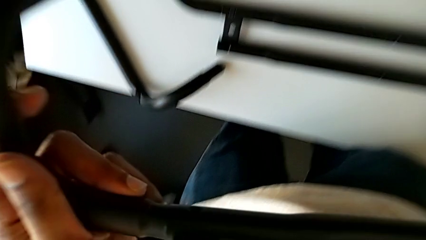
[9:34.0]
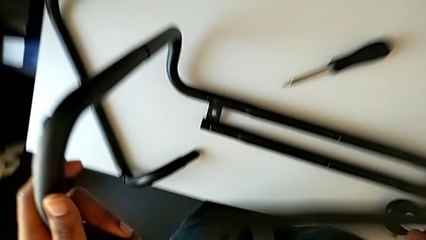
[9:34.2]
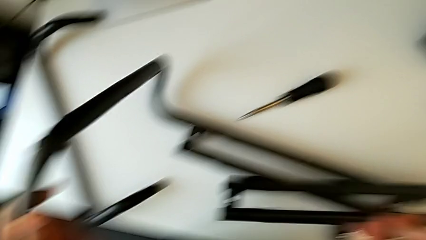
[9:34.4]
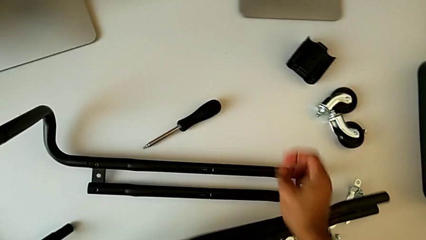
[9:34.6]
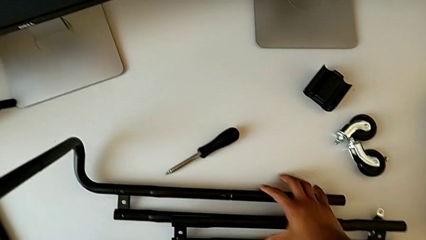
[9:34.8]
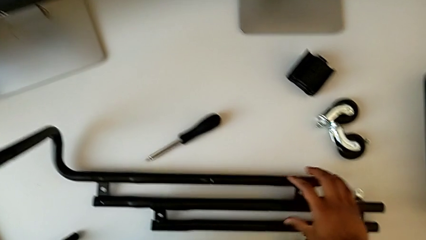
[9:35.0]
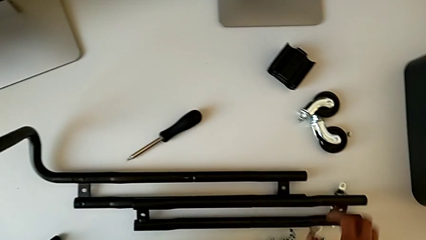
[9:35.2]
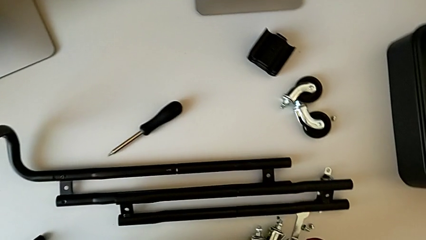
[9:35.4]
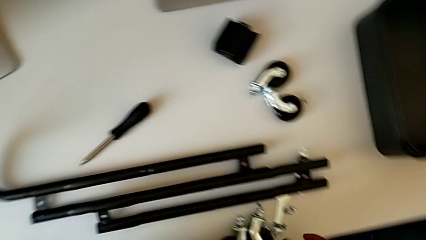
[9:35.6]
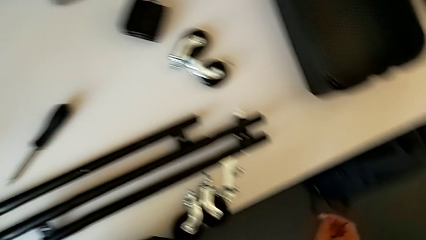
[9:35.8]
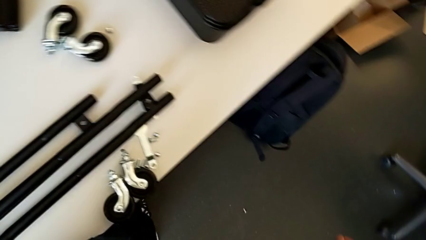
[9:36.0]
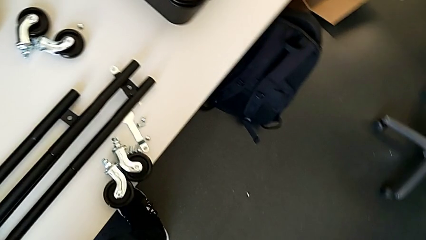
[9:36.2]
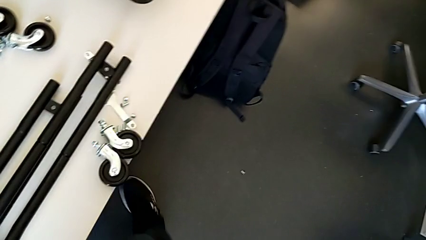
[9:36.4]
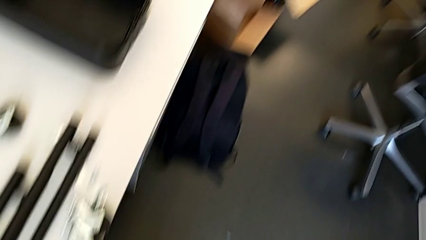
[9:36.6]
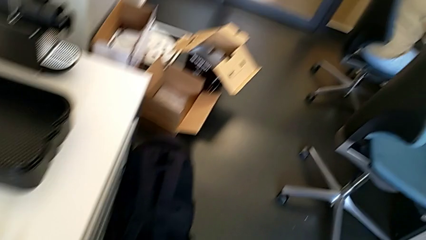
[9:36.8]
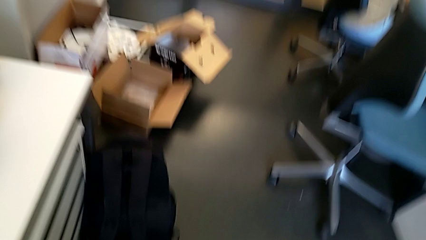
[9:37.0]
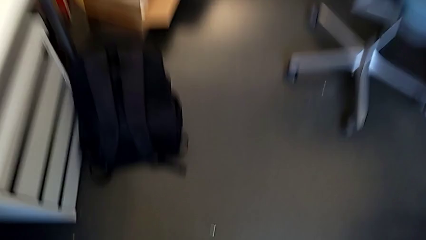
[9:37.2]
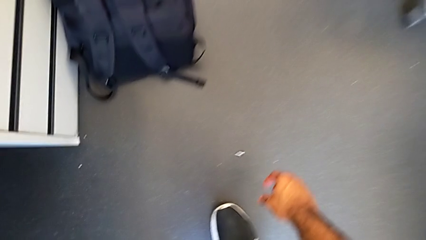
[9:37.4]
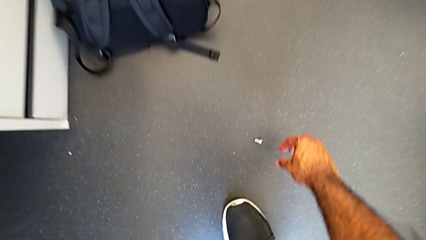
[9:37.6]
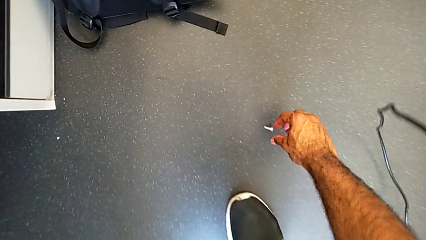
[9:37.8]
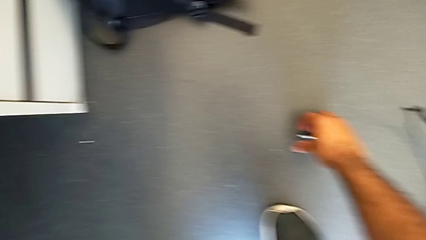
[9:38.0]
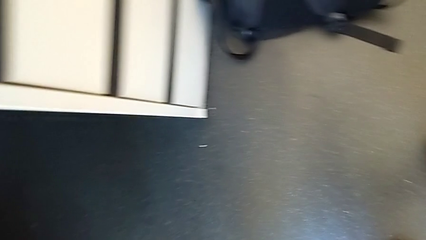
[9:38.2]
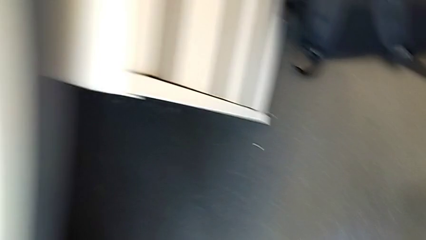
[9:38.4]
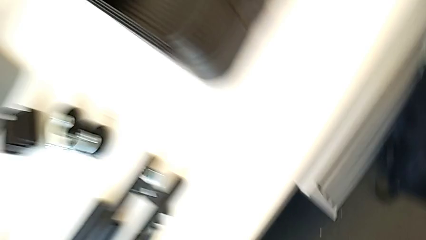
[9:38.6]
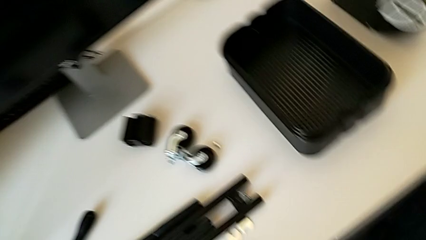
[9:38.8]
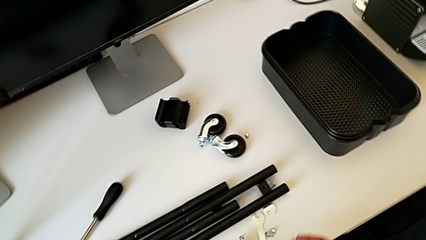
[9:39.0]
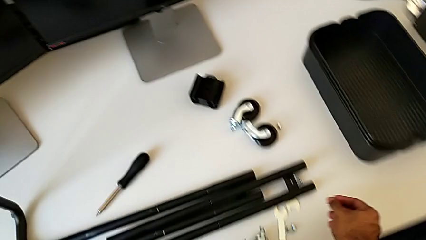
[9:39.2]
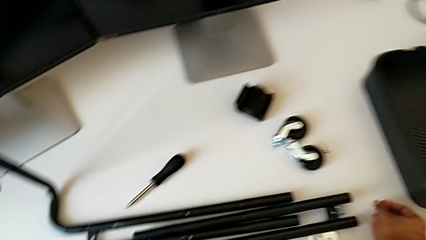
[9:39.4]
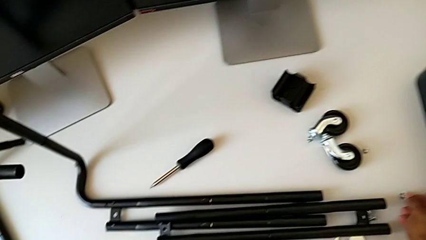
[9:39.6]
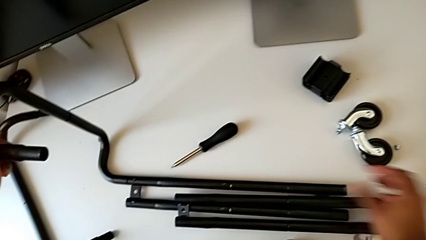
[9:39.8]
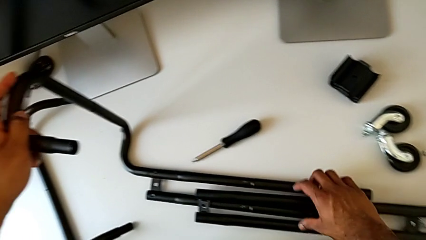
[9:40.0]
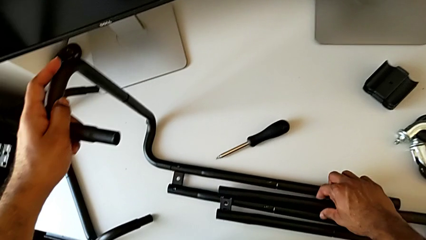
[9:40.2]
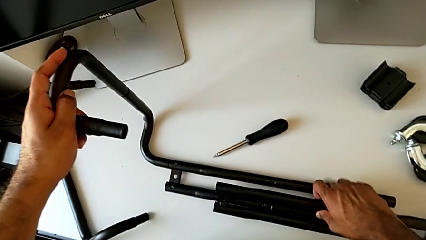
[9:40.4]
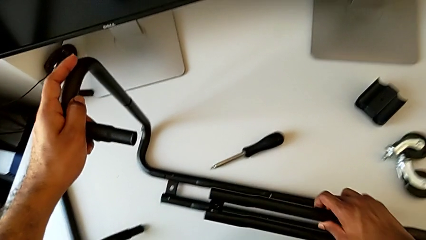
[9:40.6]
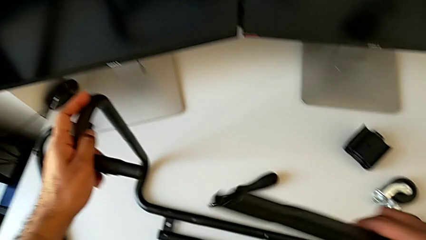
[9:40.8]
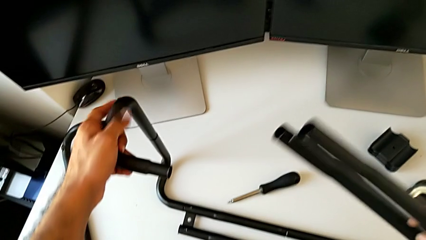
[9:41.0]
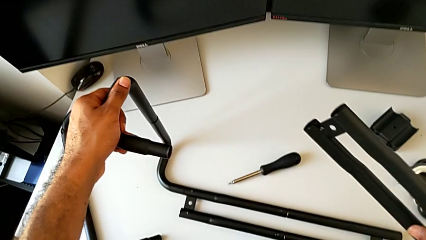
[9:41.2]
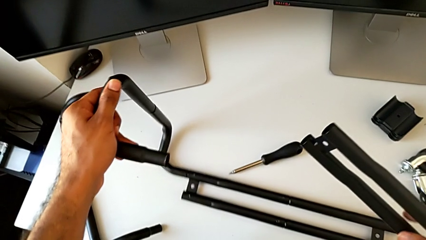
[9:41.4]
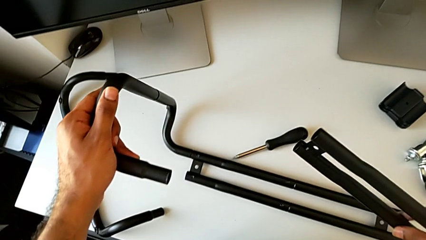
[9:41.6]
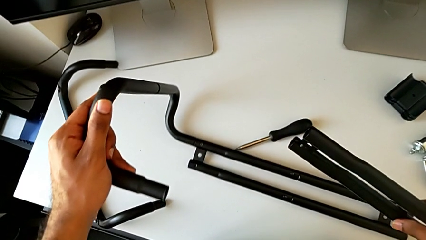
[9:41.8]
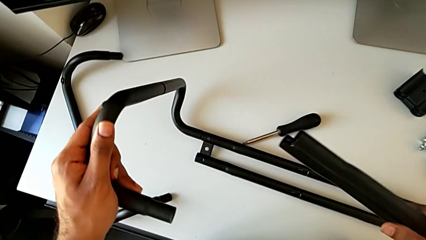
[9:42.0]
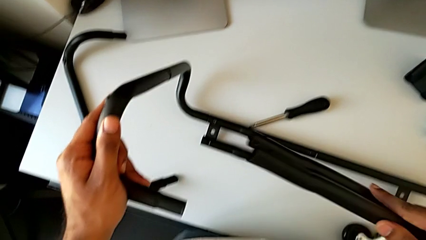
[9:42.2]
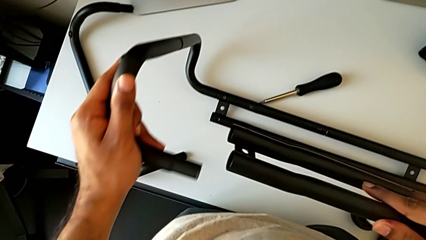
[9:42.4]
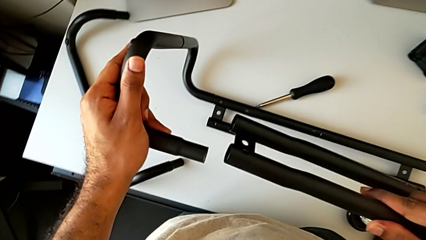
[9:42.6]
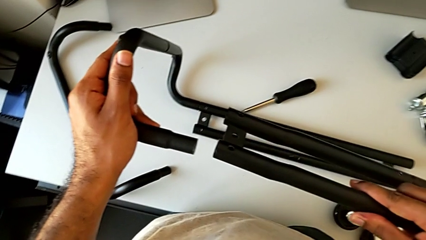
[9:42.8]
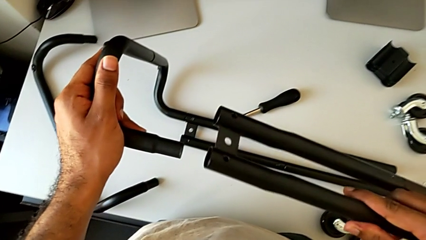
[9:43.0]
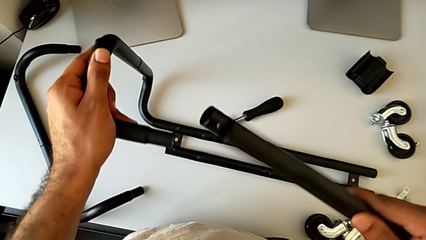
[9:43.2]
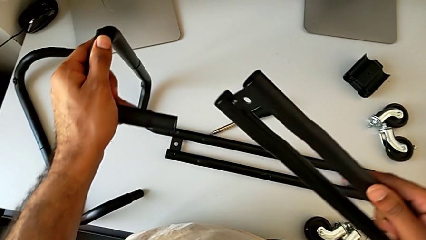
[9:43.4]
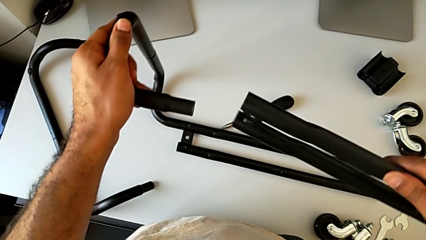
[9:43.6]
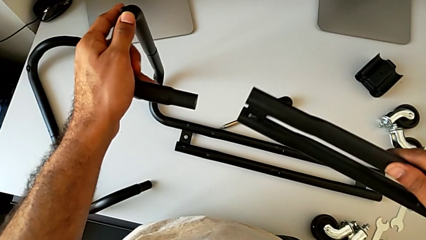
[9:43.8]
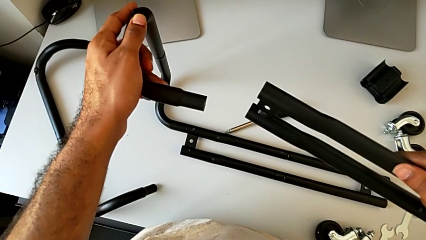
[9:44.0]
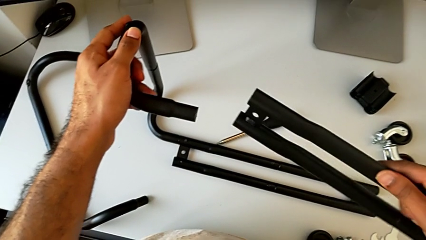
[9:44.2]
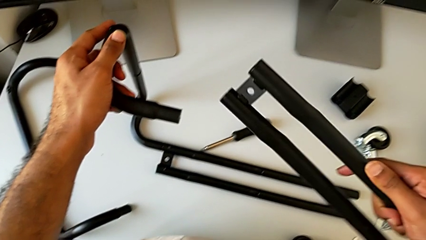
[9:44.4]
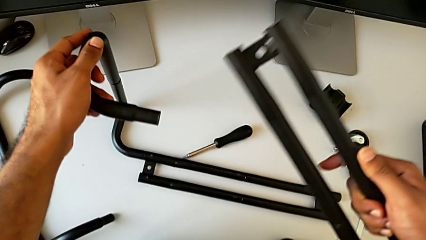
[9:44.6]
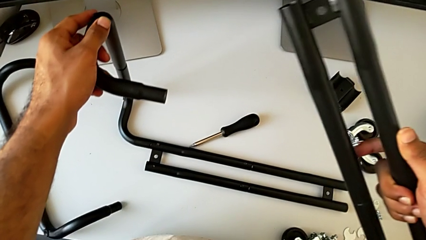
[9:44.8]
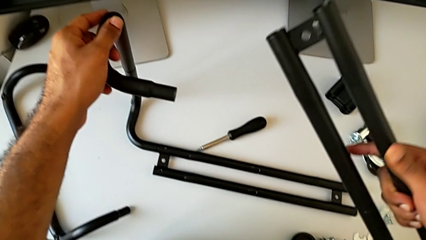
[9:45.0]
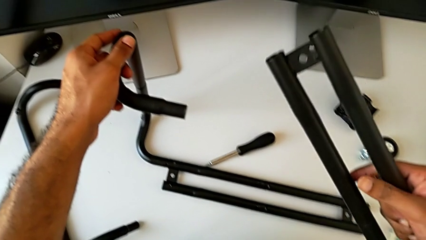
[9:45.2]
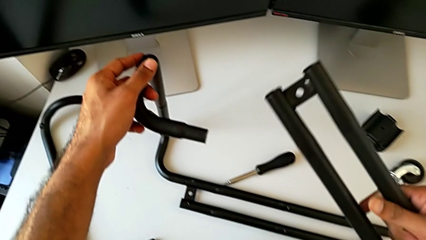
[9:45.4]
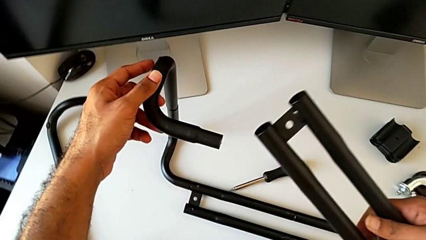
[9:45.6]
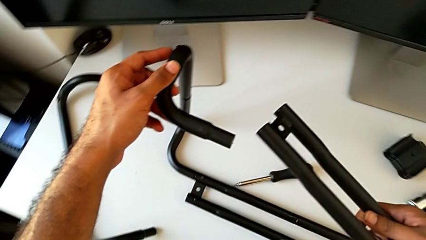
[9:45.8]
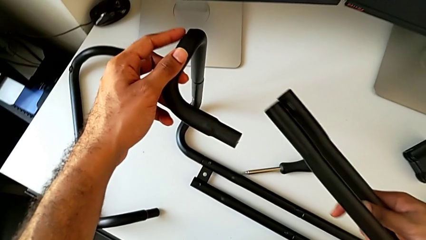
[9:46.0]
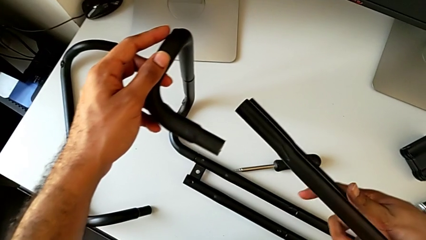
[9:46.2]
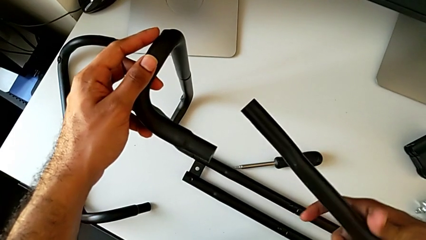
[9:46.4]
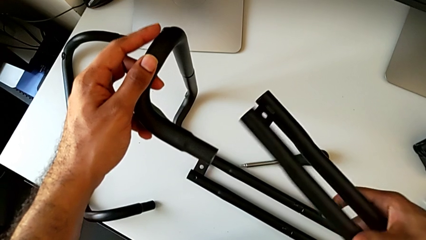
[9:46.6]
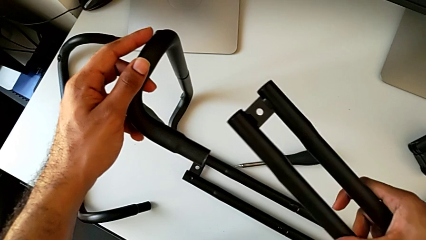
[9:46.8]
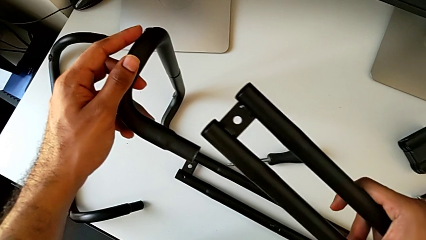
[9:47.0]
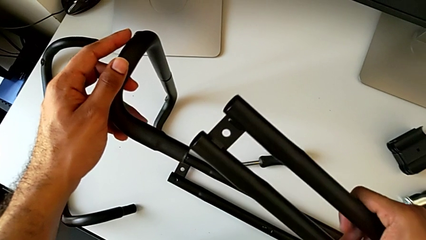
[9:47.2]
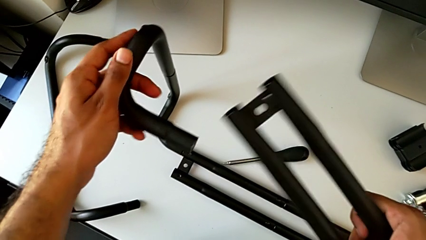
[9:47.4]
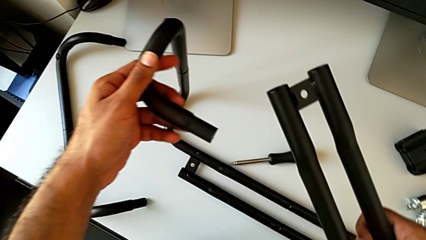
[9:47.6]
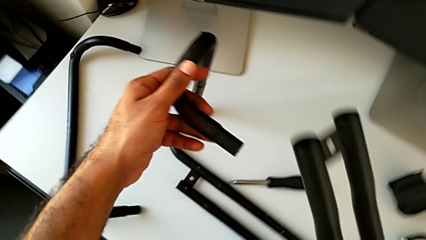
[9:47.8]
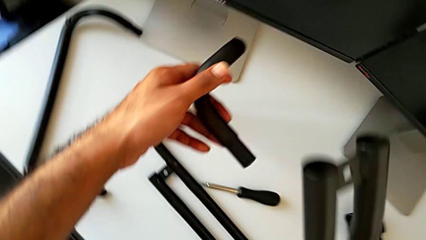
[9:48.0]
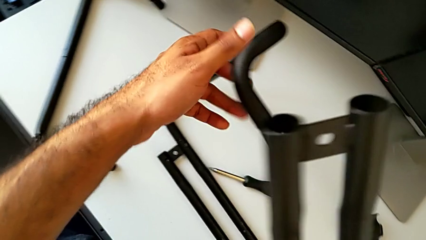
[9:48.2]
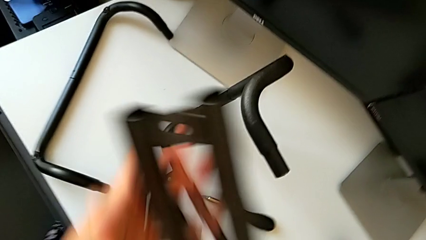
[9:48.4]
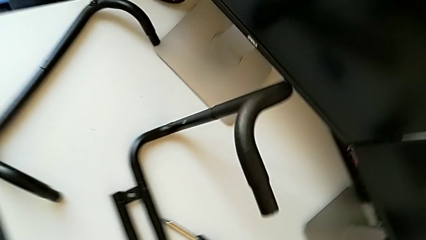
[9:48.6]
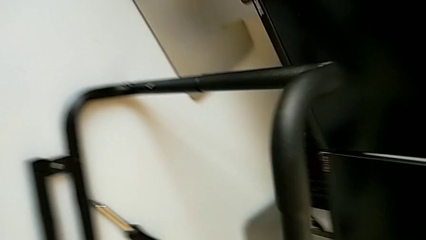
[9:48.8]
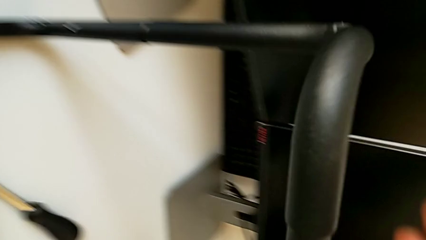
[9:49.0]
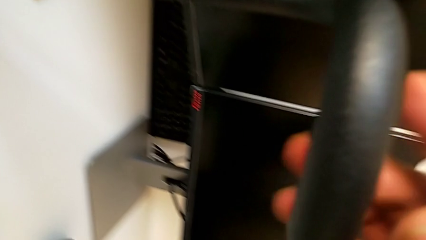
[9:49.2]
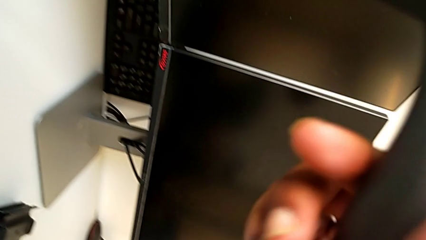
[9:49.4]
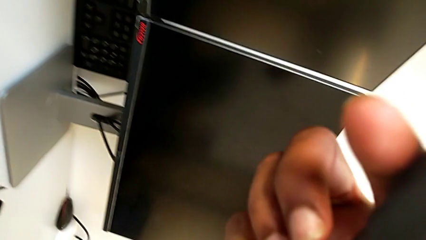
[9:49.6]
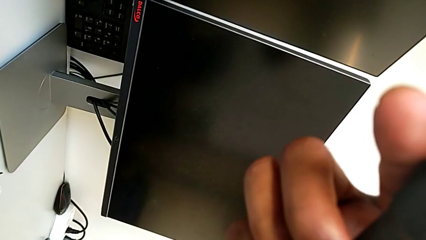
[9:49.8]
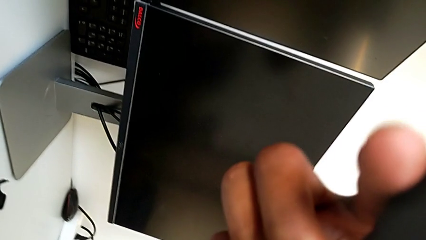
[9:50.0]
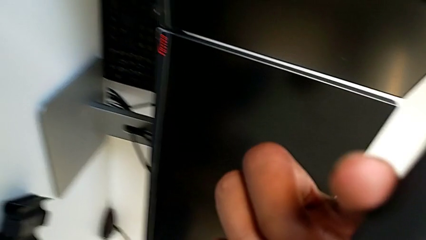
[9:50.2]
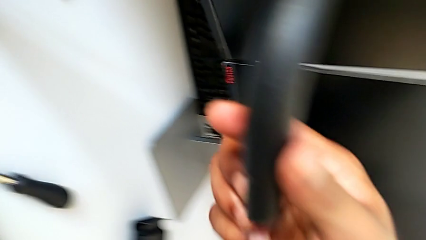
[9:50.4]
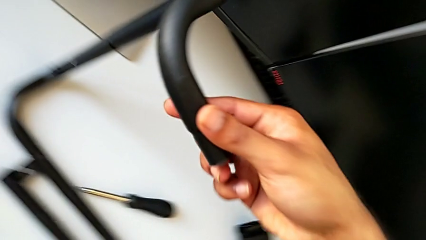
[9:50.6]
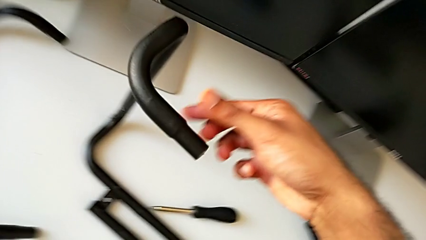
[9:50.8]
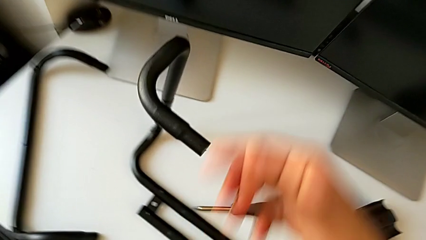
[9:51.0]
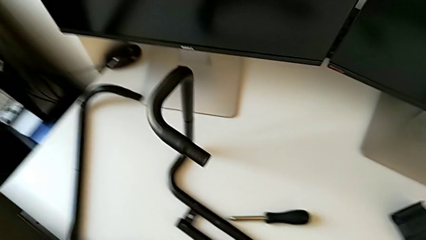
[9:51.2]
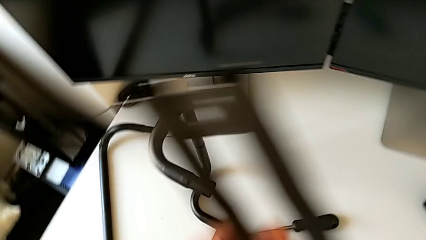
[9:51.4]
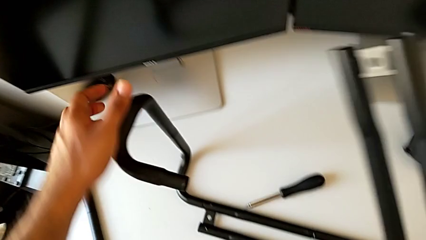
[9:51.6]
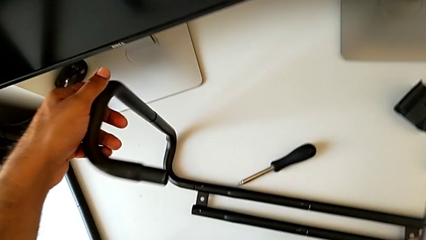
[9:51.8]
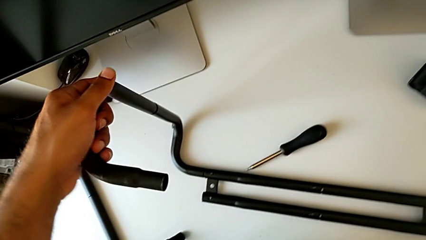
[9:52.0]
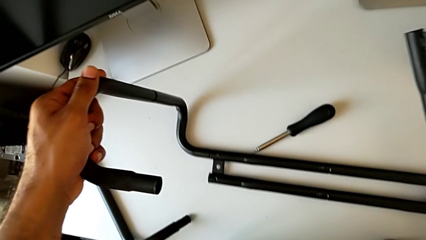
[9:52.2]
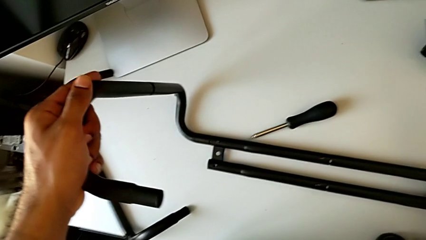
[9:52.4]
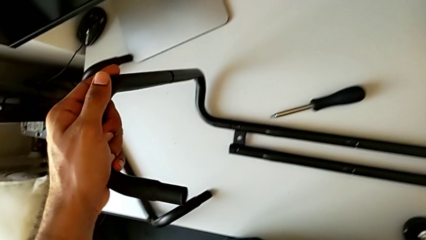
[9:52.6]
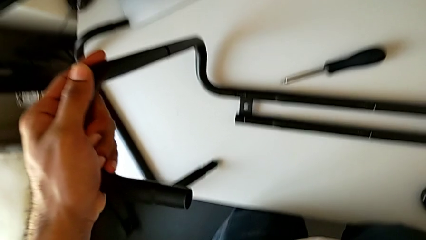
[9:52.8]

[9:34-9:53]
The camera wearer is assembling the base frame with the side bars. They wrongly drop the screw and the leg while rotating the sidebar. They approach the screw, grab it, place it, grab the leg and lift it. They inspect the frame, grab it and lift it.
